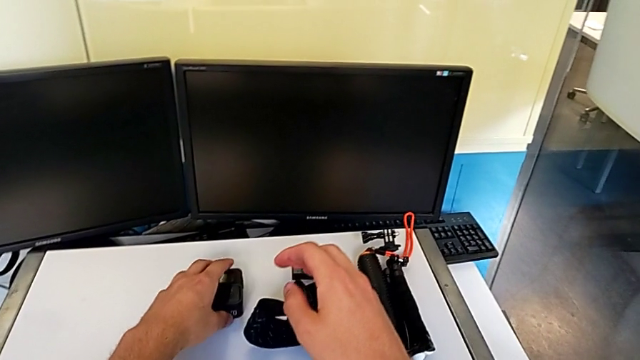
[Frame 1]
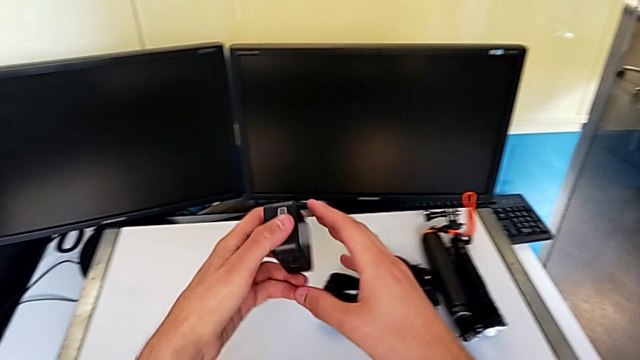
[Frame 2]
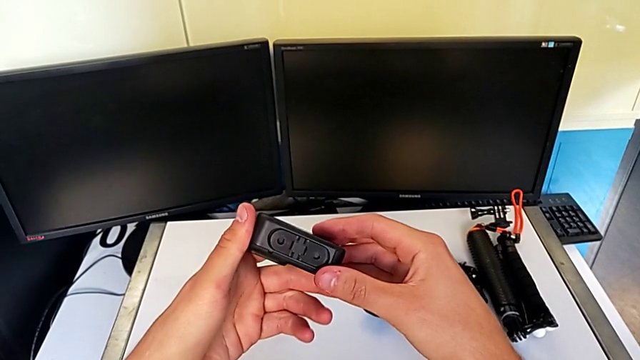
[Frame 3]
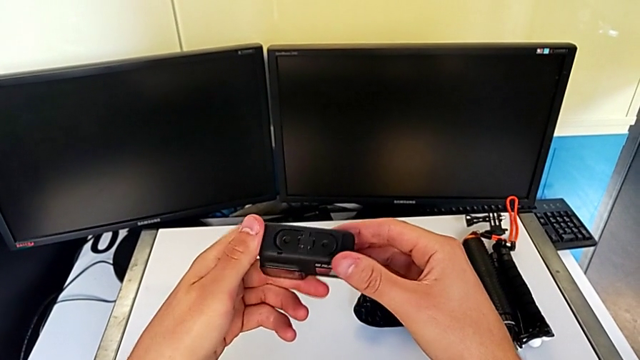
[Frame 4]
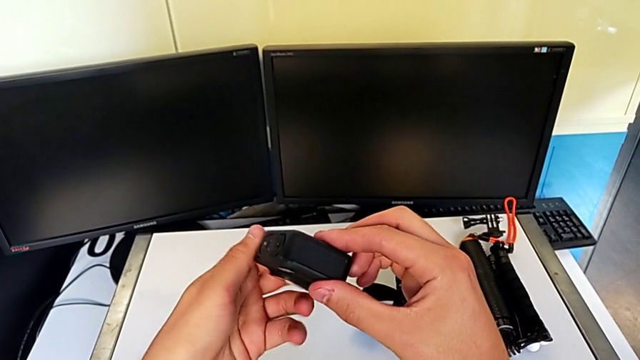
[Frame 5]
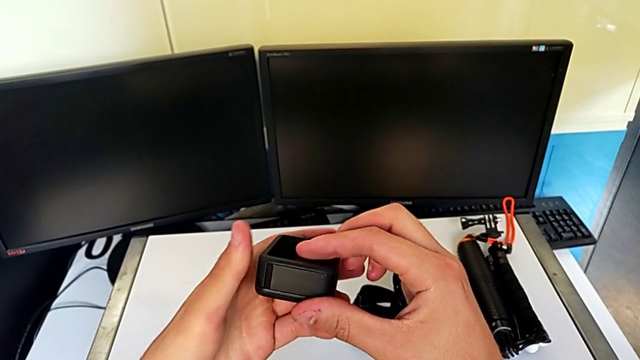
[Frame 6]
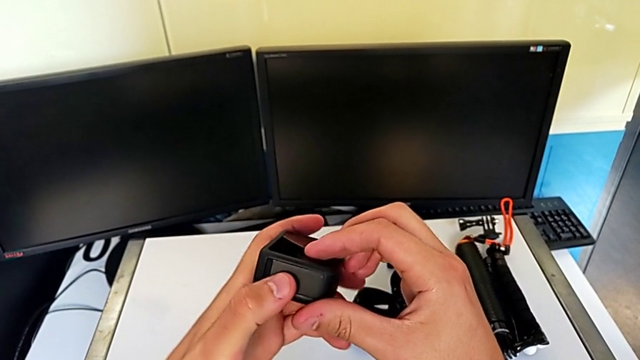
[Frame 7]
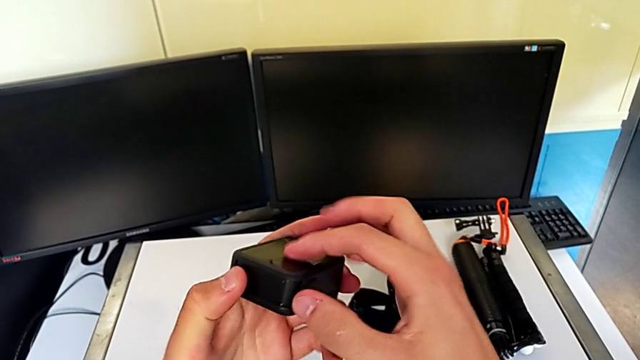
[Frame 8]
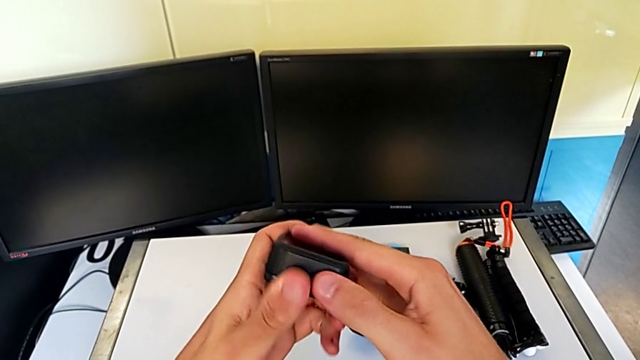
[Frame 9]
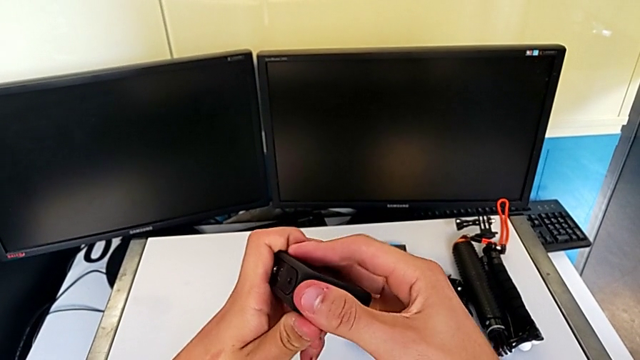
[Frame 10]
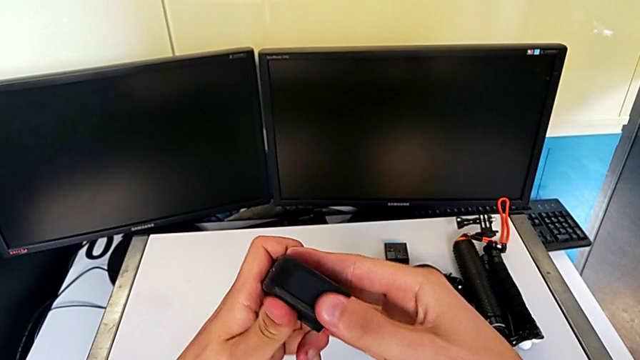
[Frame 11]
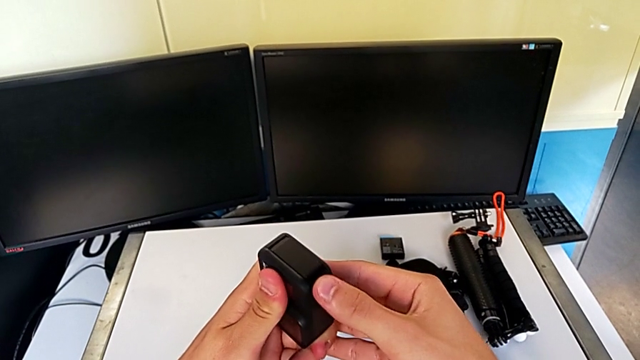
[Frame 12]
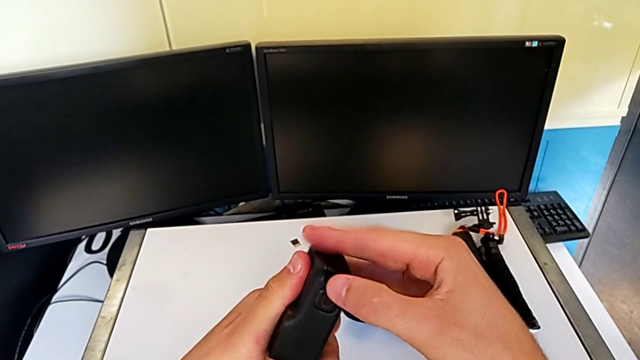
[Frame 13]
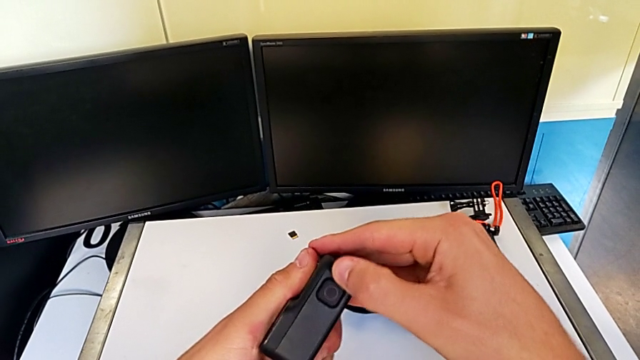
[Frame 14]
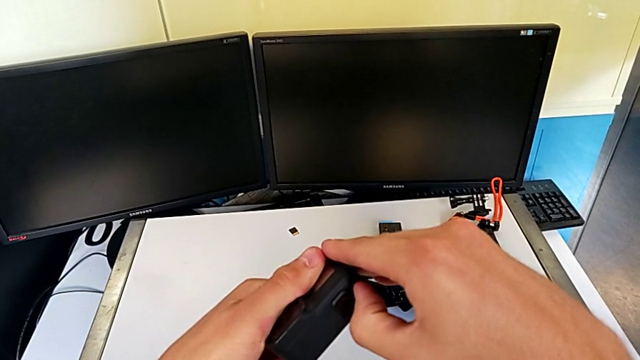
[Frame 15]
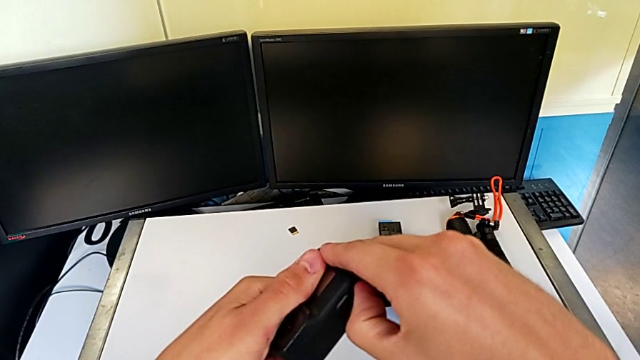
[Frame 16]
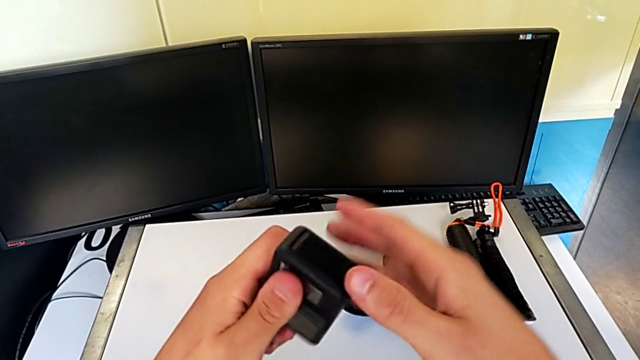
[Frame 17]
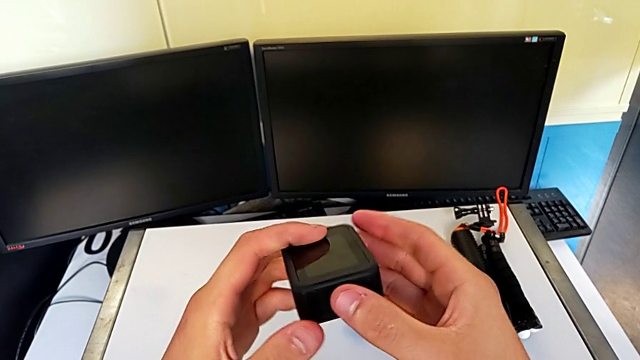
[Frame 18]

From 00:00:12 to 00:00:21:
The camera wearer is changing the battery for the GoPro. They grab the GoPro and begin to inspect it.

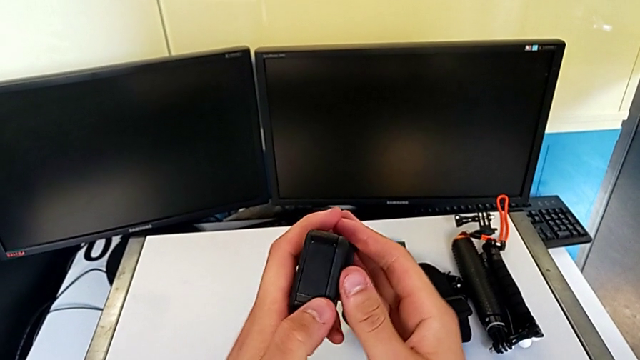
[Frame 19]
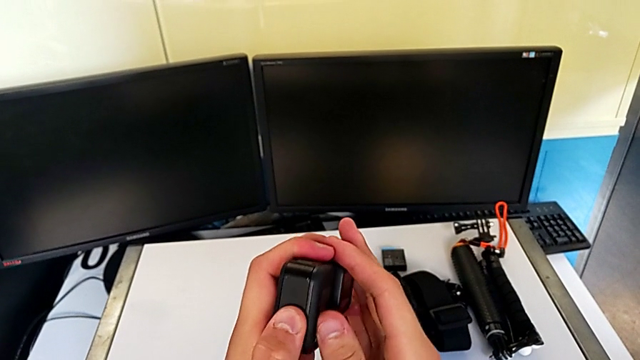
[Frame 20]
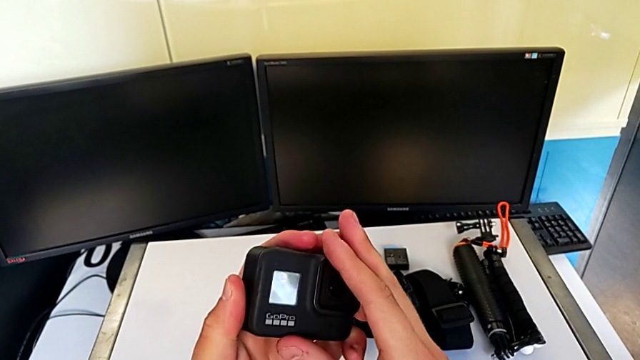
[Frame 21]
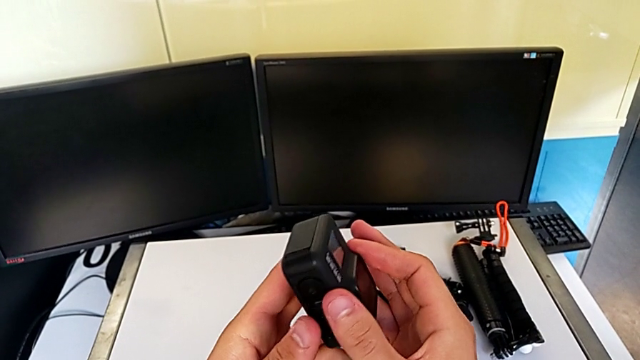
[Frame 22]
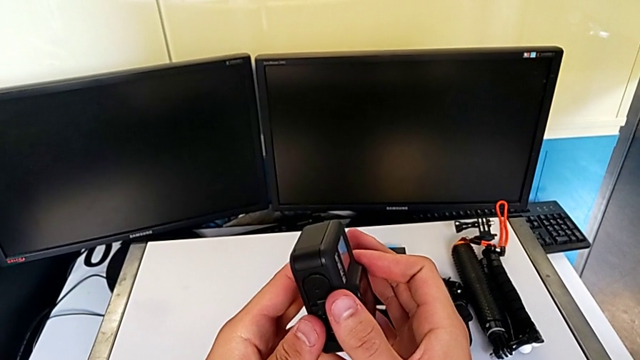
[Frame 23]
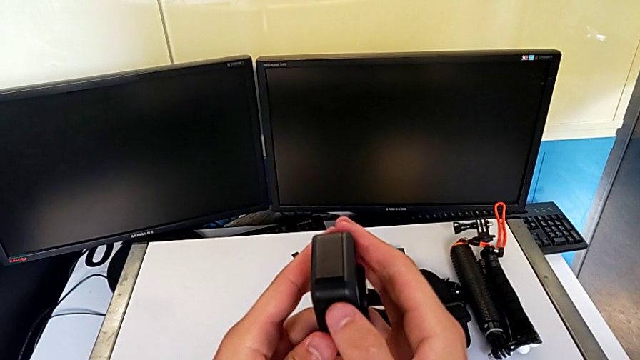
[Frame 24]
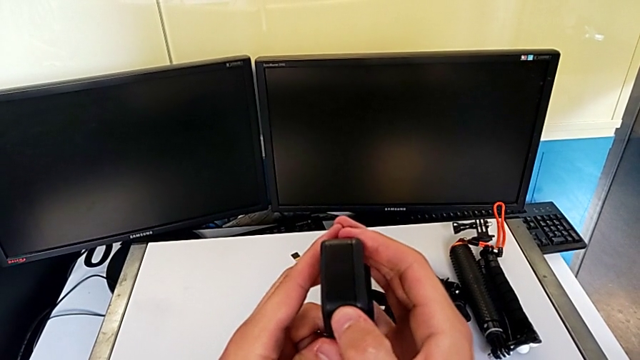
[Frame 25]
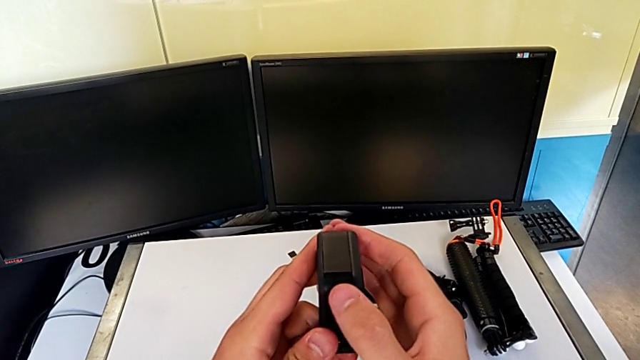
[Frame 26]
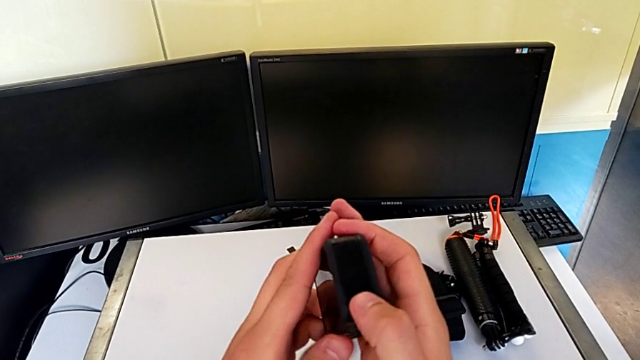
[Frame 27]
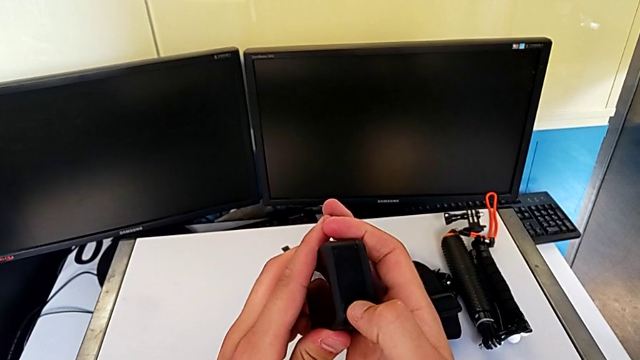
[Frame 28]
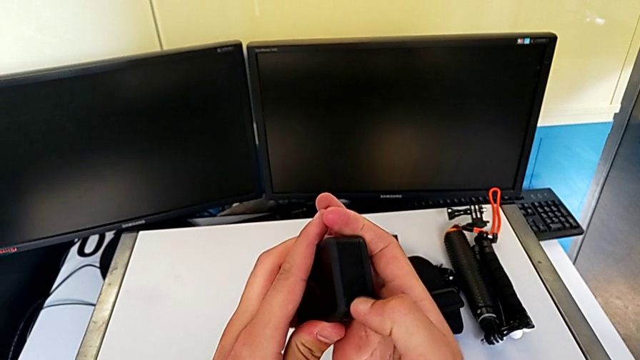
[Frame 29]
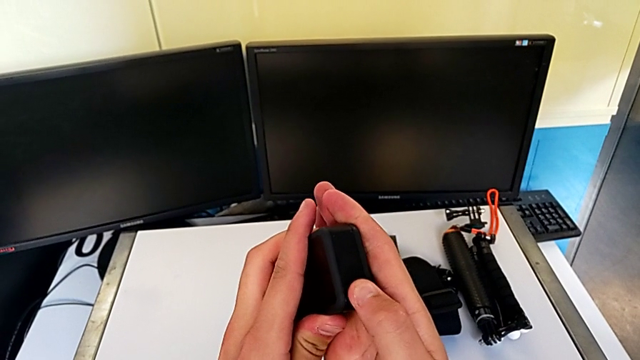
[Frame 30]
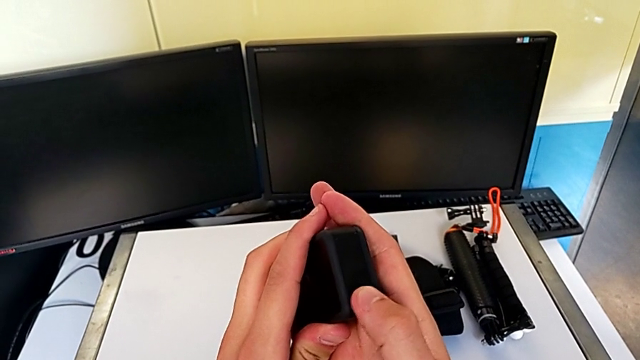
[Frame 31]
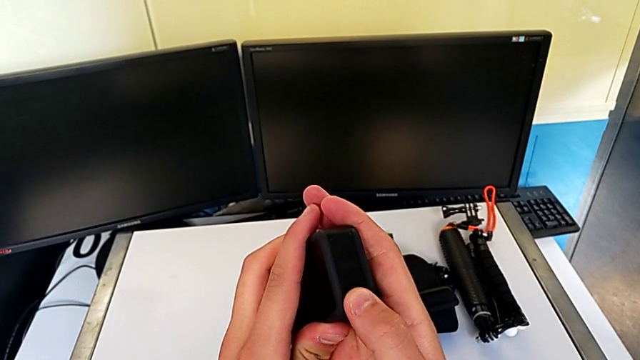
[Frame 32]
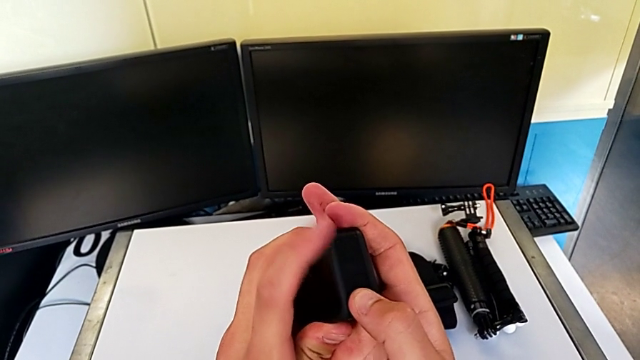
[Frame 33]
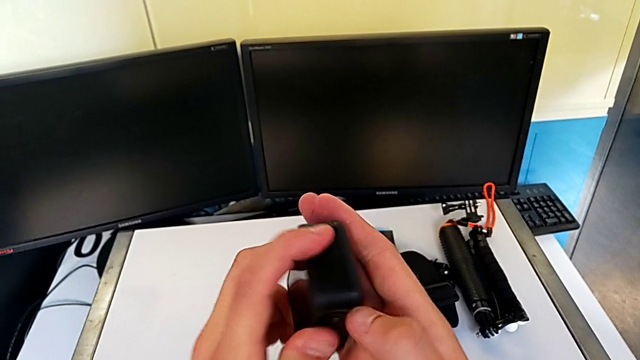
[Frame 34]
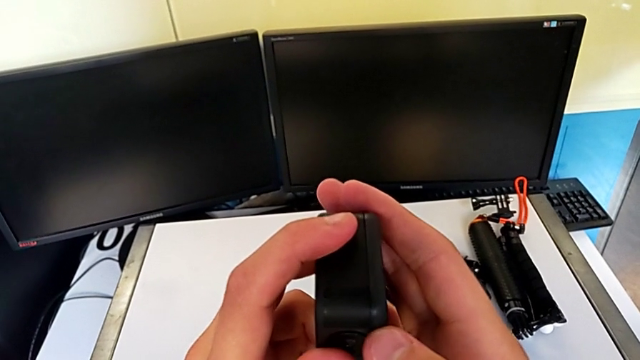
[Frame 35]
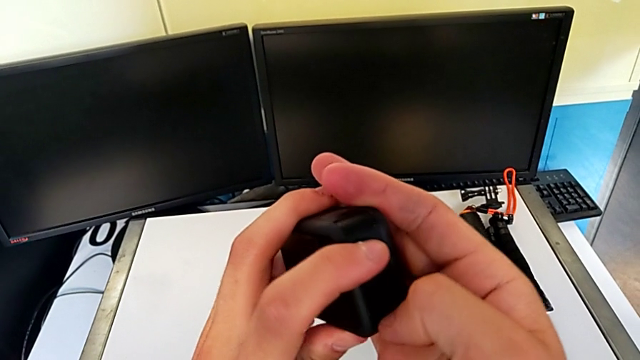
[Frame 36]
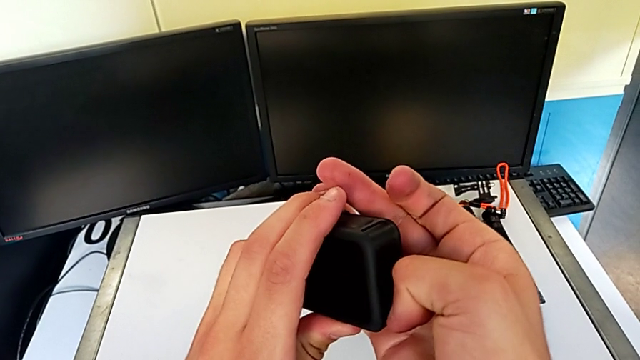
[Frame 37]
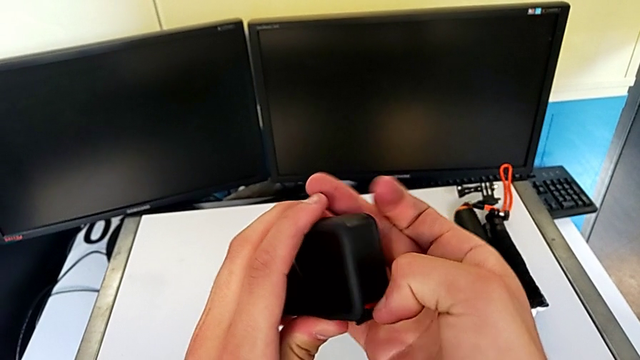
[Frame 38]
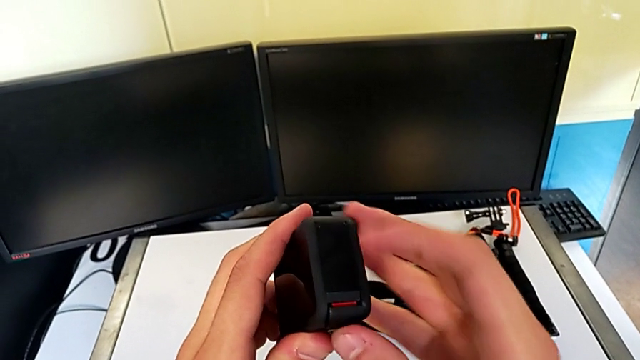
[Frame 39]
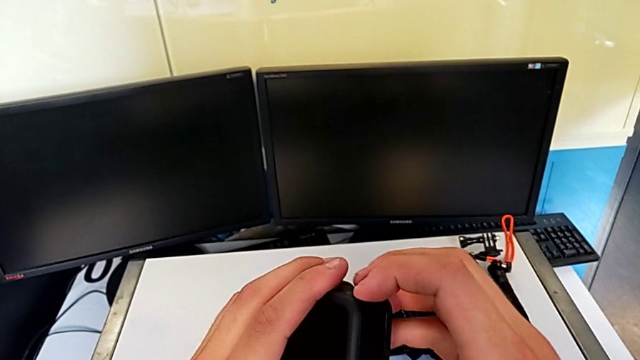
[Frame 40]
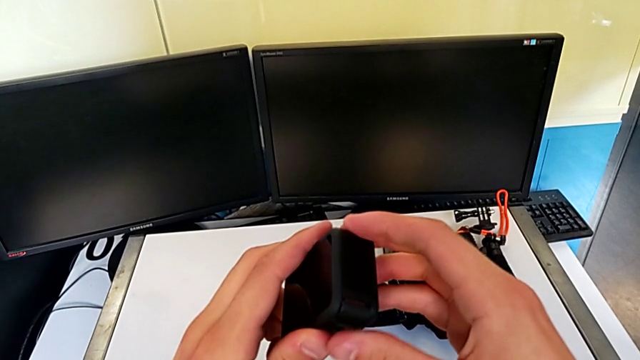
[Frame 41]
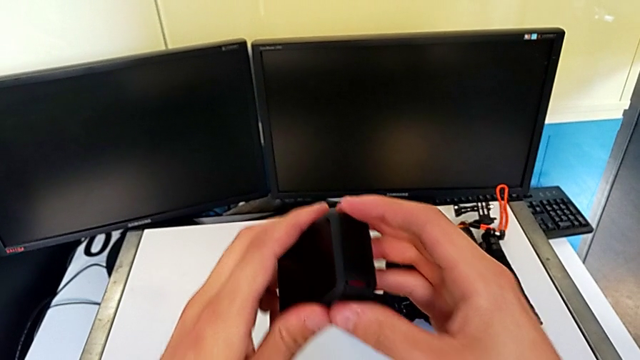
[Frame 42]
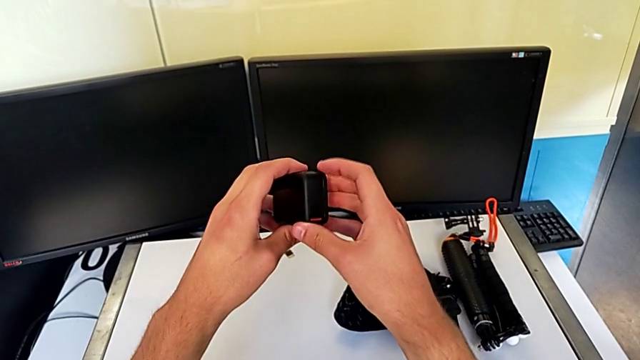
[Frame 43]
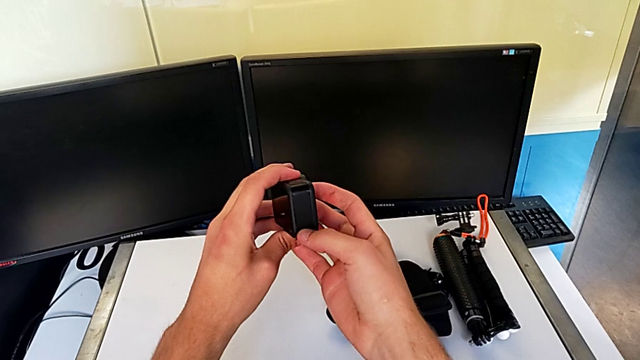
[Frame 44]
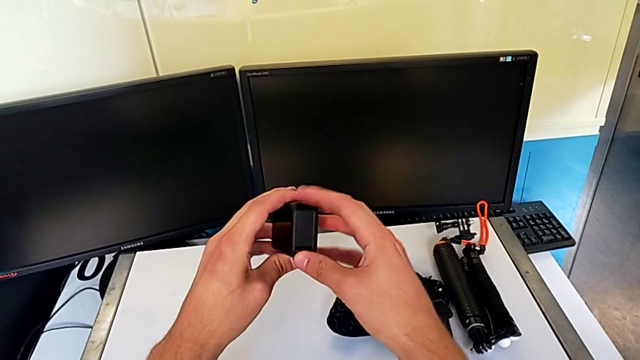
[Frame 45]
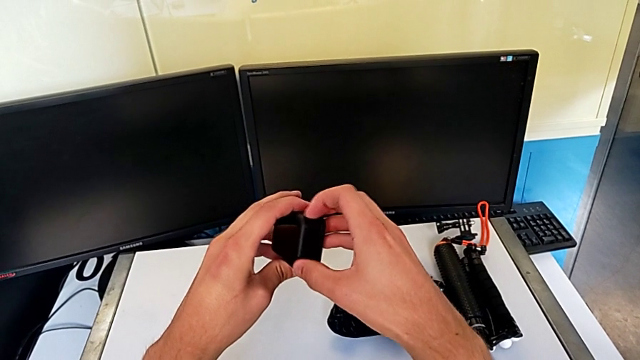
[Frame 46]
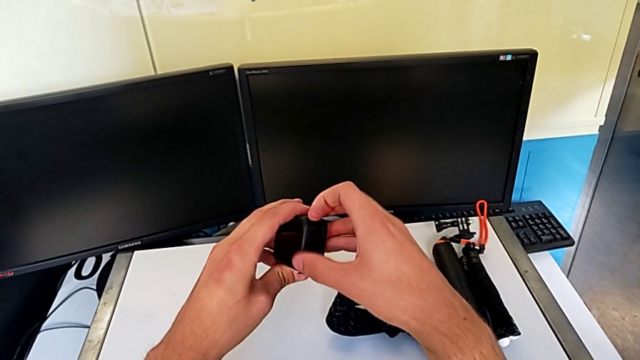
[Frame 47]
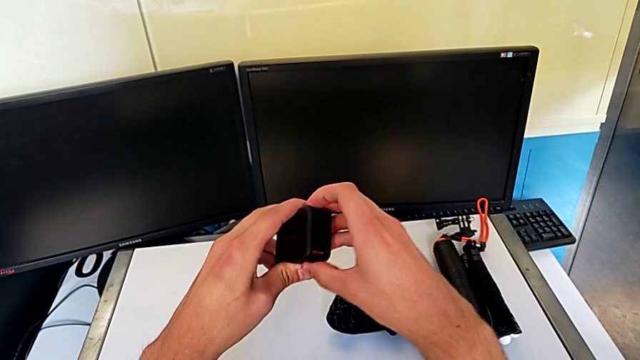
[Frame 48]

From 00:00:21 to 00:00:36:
The camera wearer is changing the battery for the GoPro. They keep inspecting the GoPro.
